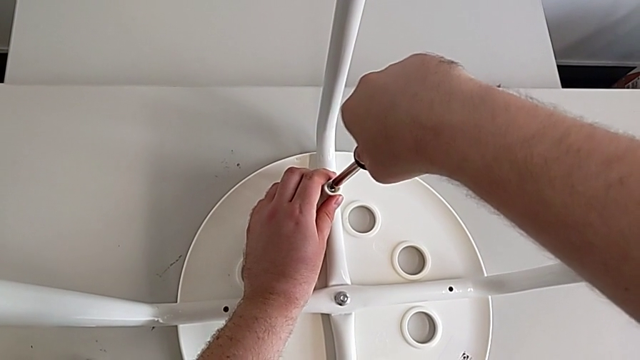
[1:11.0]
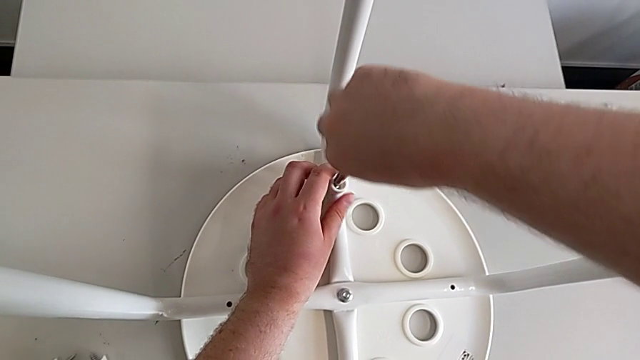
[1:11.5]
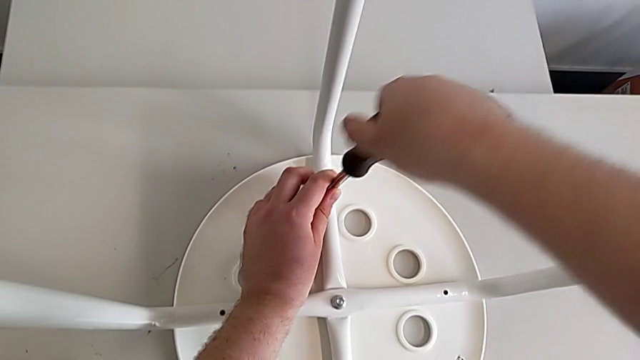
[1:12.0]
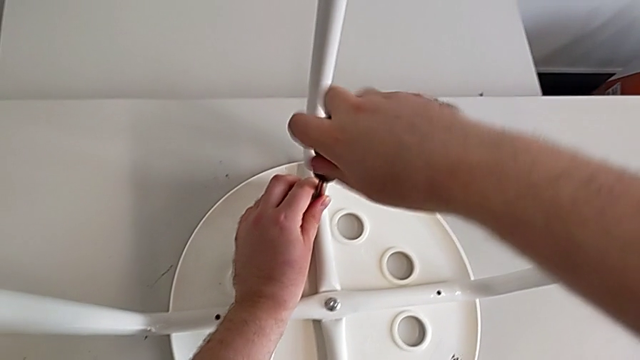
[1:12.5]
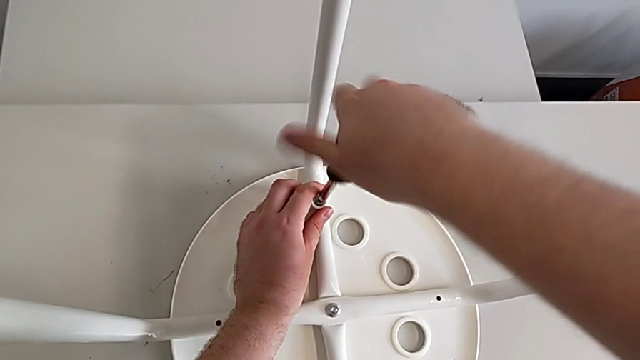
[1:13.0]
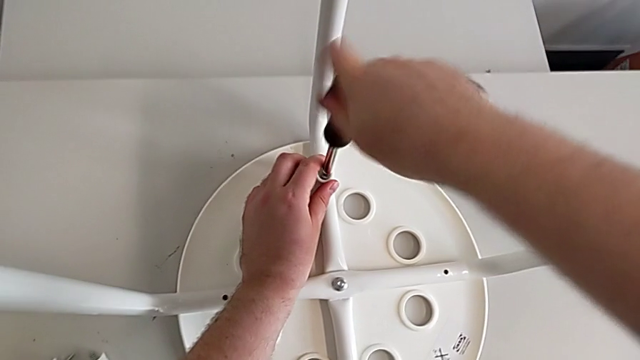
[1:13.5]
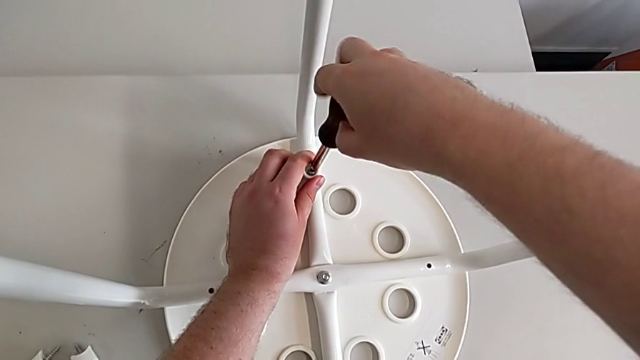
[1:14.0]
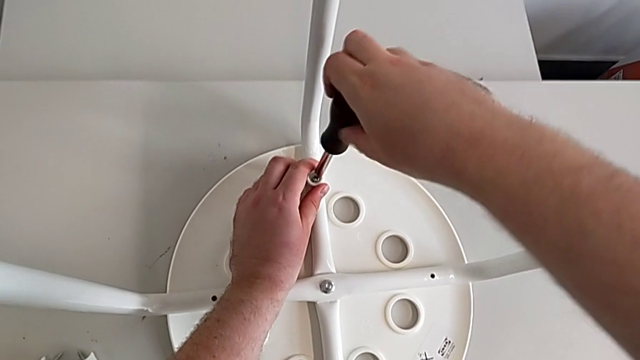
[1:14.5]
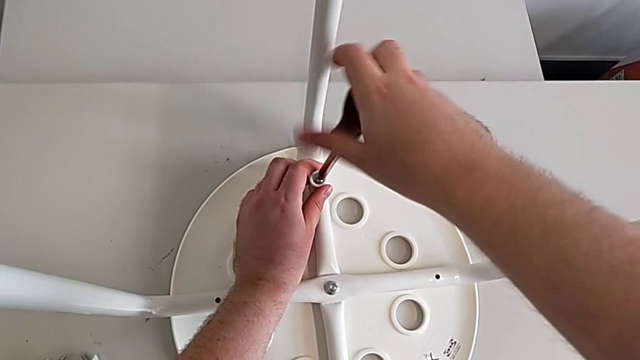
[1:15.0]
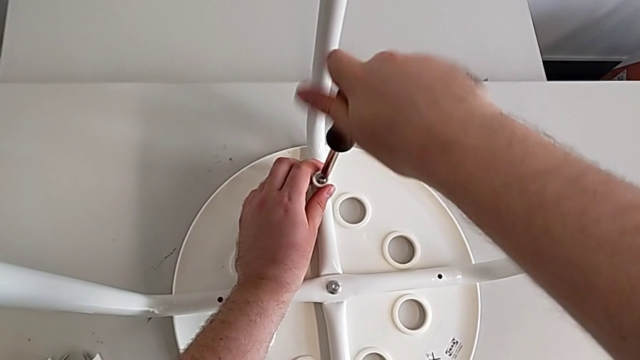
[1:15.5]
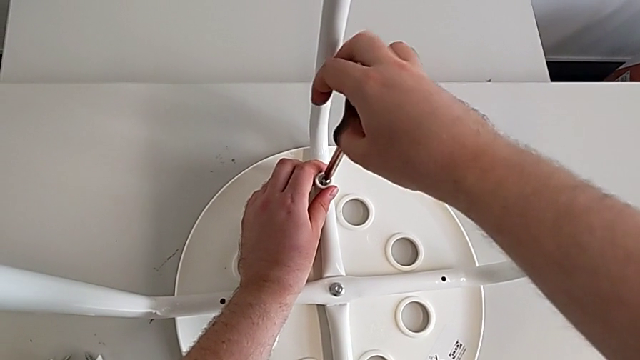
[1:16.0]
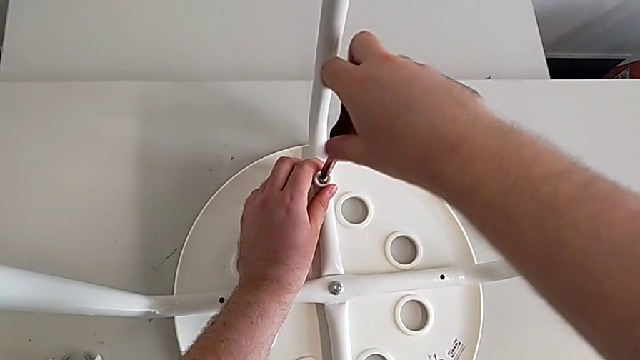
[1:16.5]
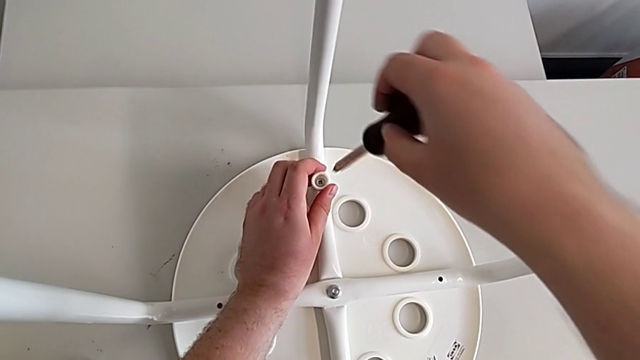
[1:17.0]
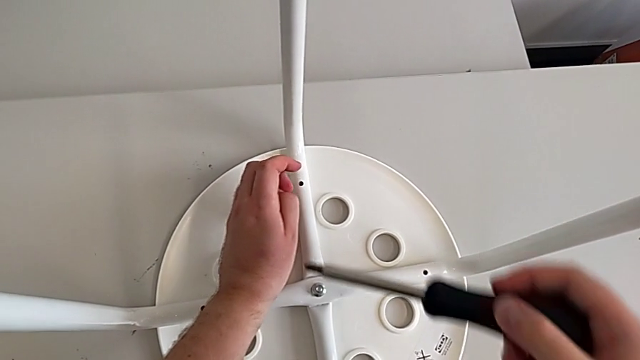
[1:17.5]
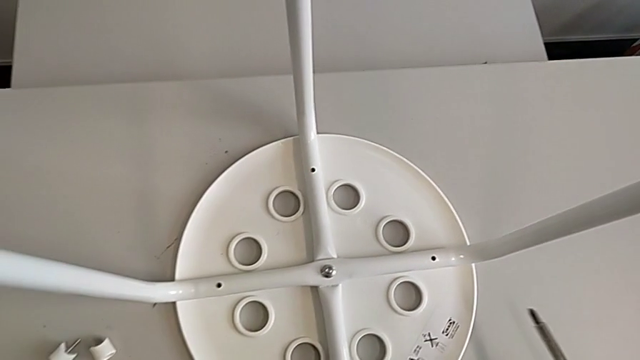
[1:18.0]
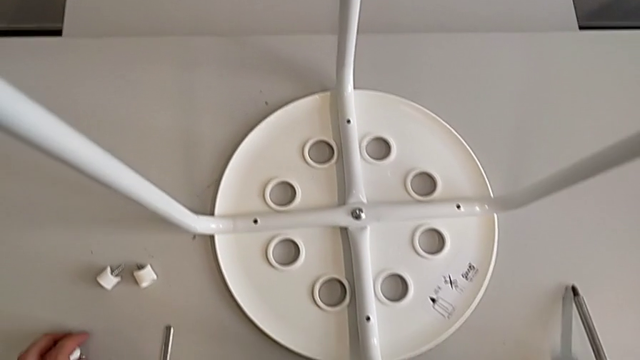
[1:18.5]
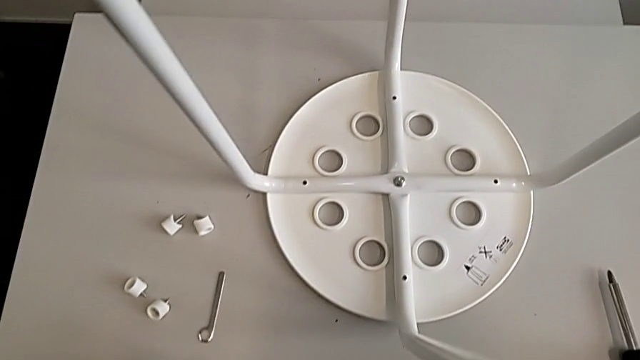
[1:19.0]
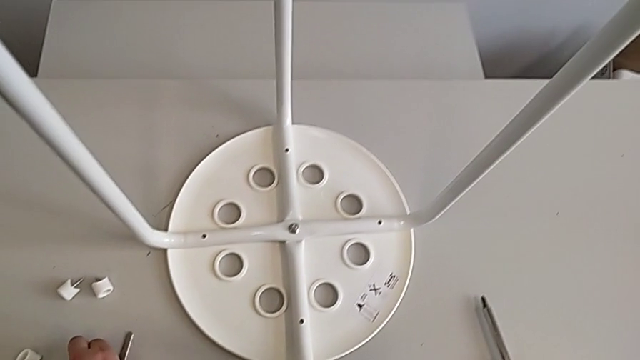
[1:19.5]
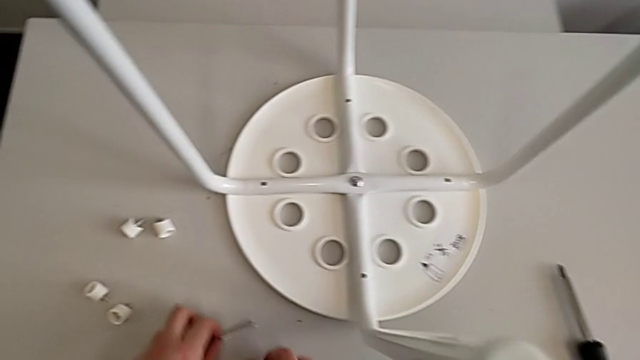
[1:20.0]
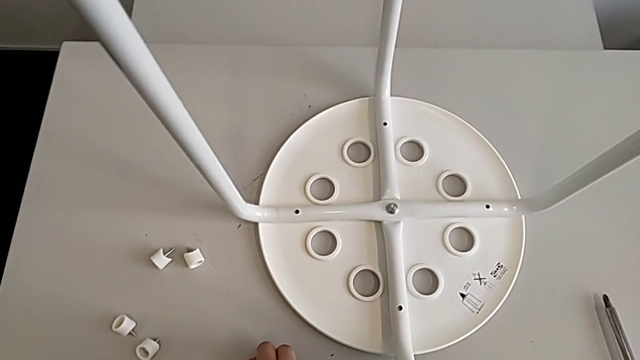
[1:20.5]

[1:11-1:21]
The camera wearer is unscrewing the screw. They unscrew the screw, disassemble the screw with the left hand, withdraw the screwdriver with the right hand, place the screw with the left hand, place the screwdriver and slide the hexagonal wrench.

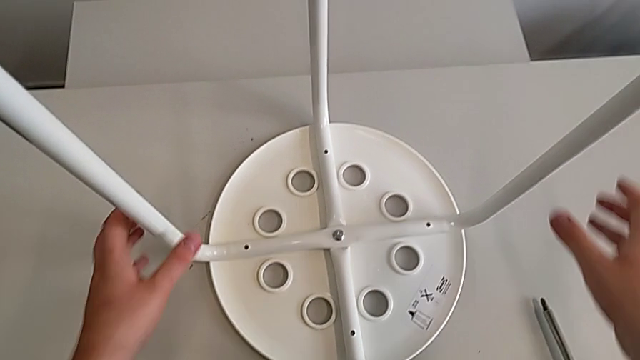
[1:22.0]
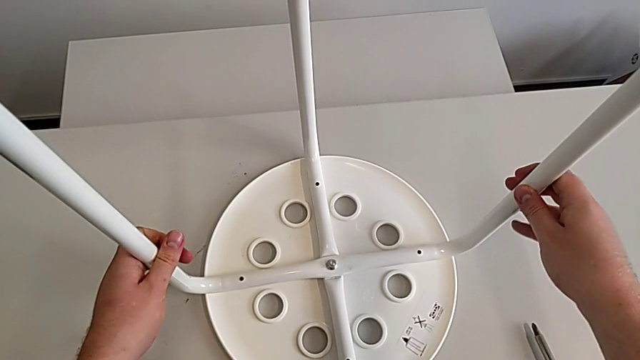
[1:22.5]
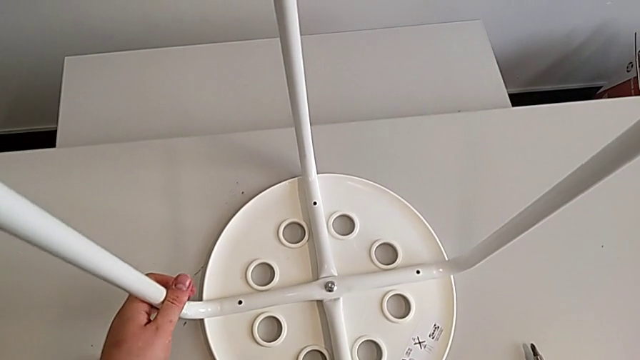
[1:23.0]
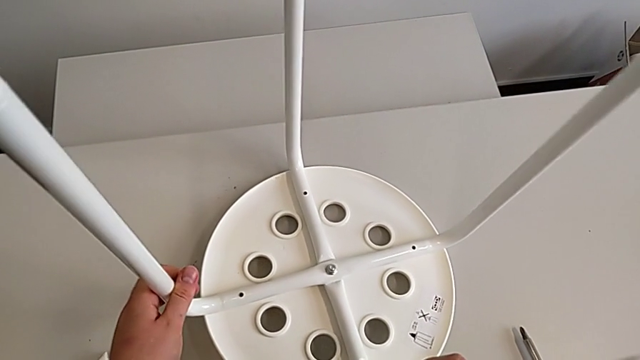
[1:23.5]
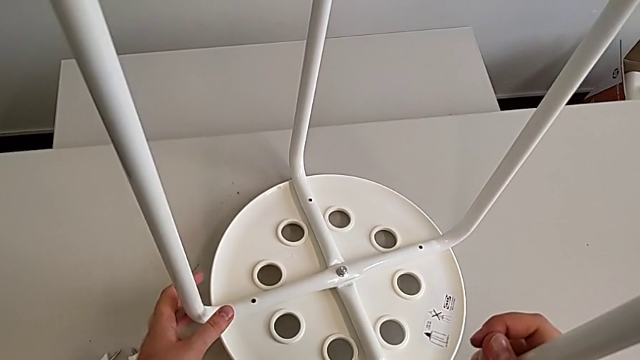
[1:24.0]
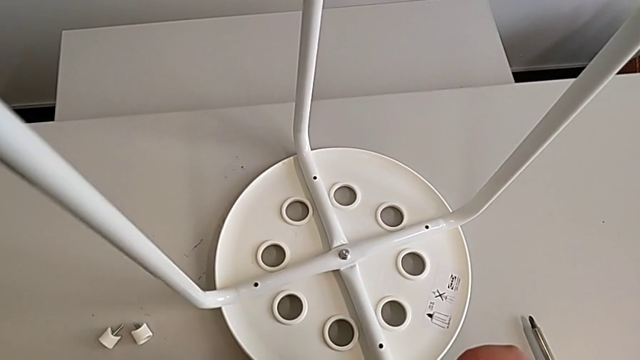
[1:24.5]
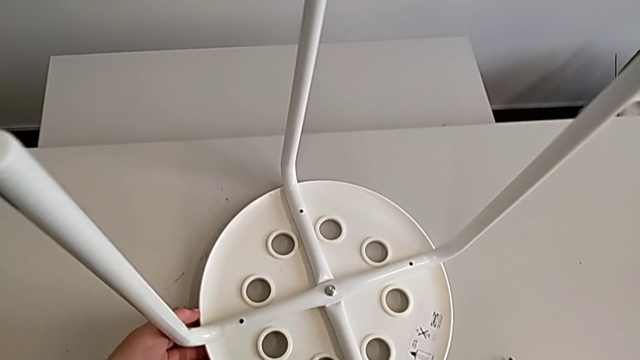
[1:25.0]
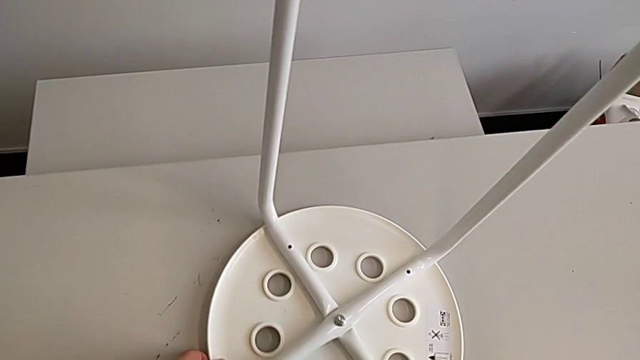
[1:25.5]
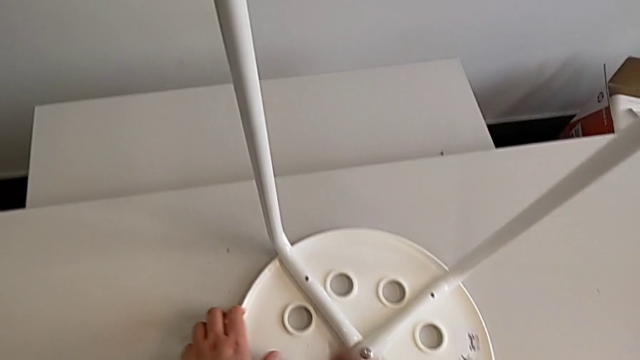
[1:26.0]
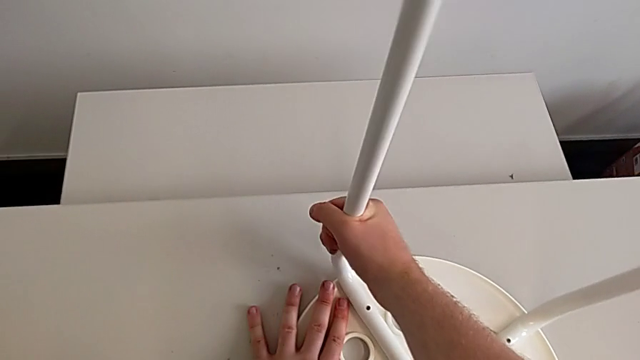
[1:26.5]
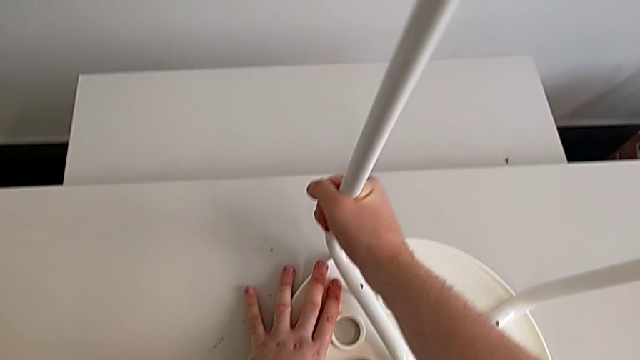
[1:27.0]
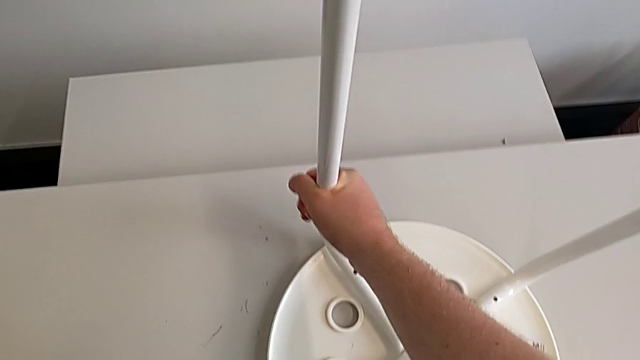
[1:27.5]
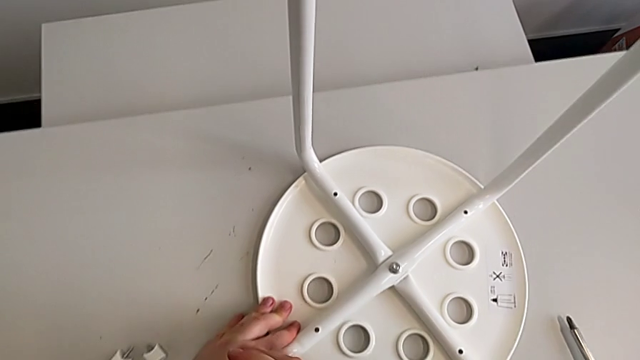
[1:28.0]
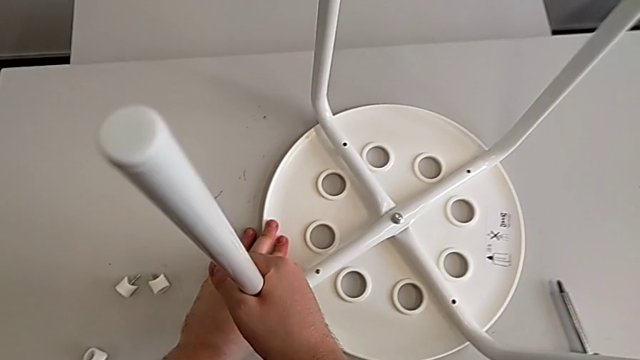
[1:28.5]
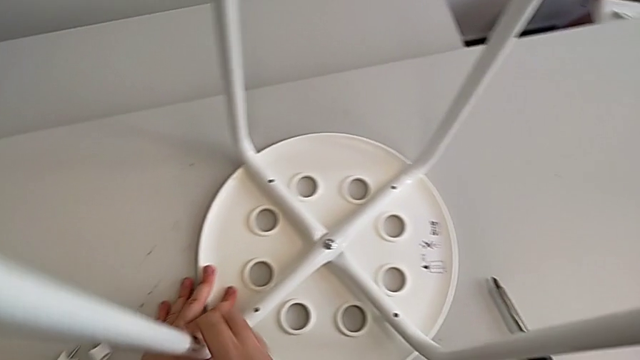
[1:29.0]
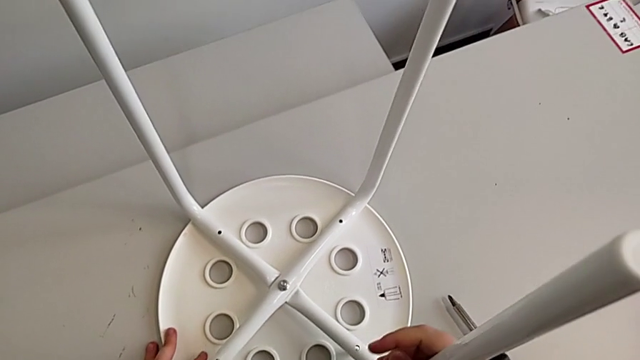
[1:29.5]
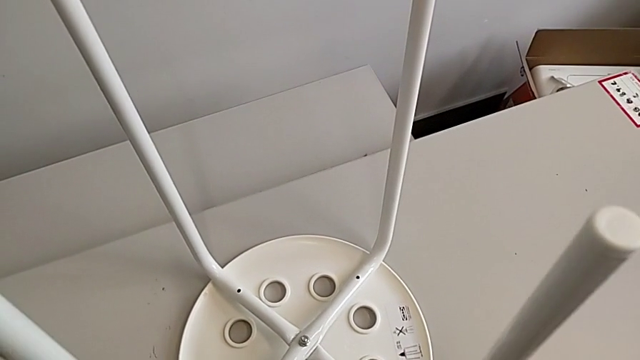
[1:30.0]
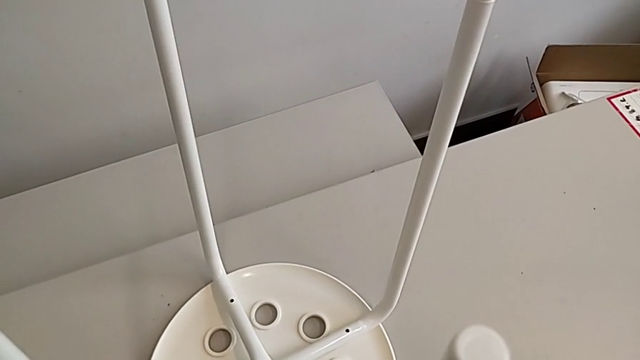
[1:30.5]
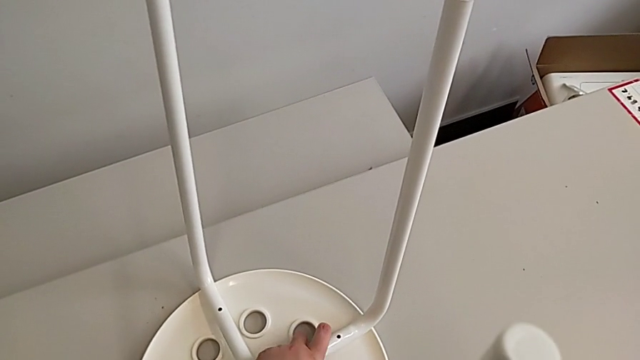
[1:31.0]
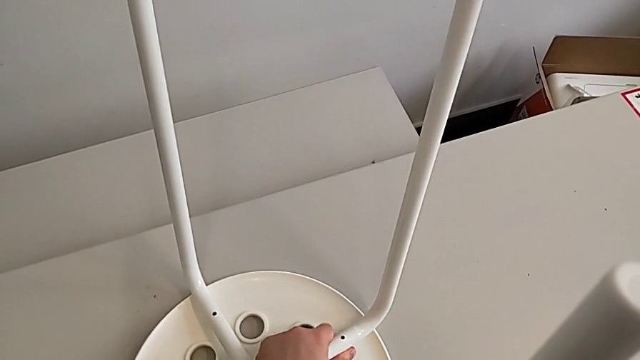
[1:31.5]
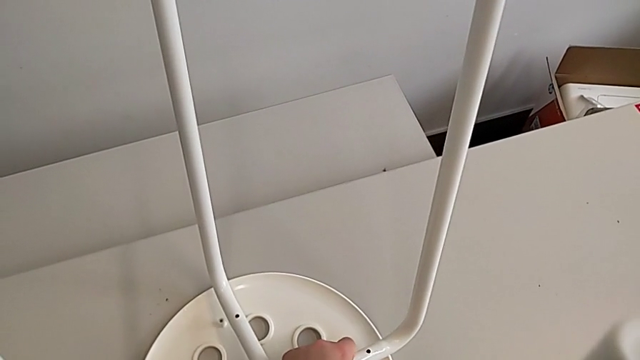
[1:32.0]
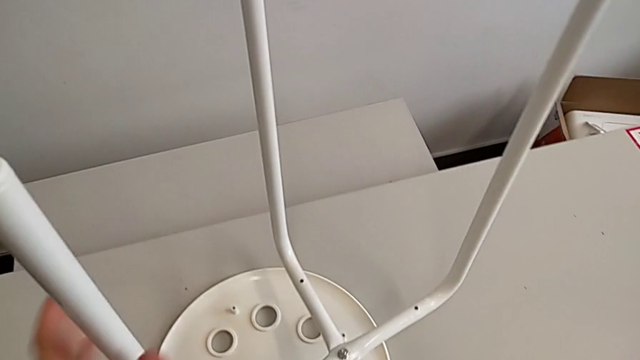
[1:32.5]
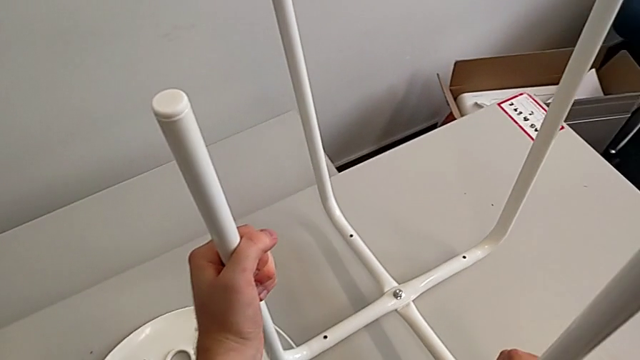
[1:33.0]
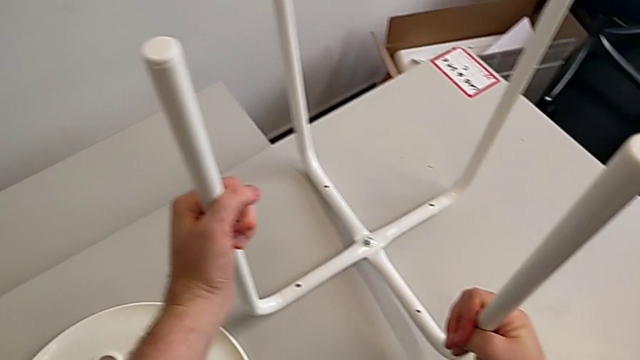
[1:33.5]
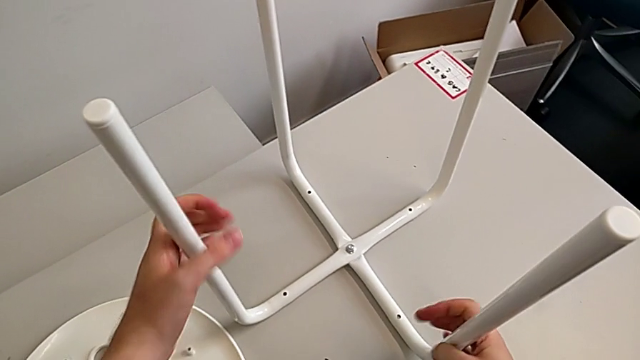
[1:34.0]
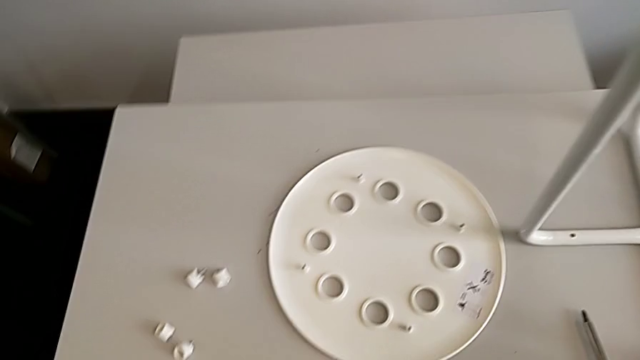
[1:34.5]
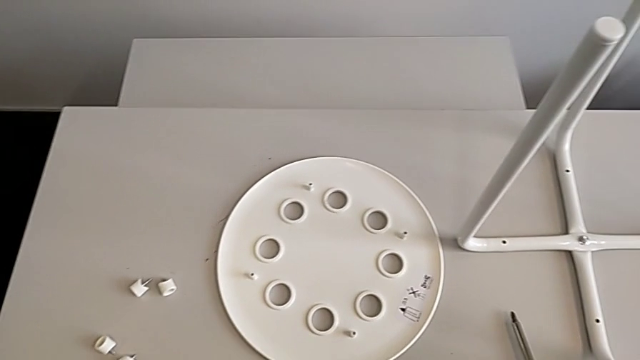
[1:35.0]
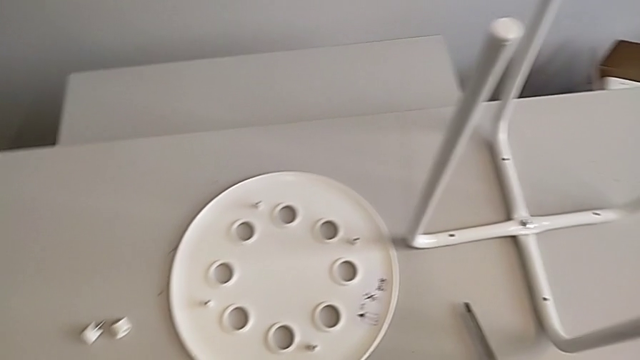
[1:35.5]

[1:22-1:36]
The camera wearer is disassembling the legs from the table. They grab the stool, disassemble the leg four times and place the leg.
